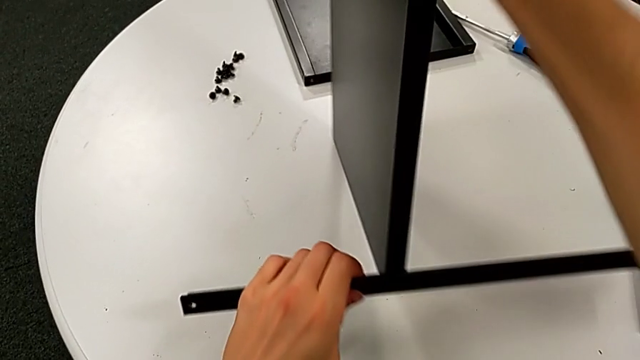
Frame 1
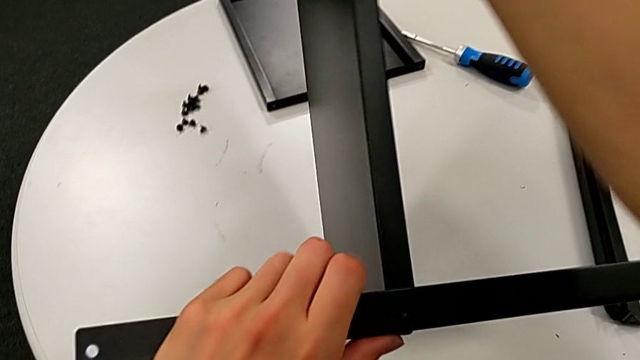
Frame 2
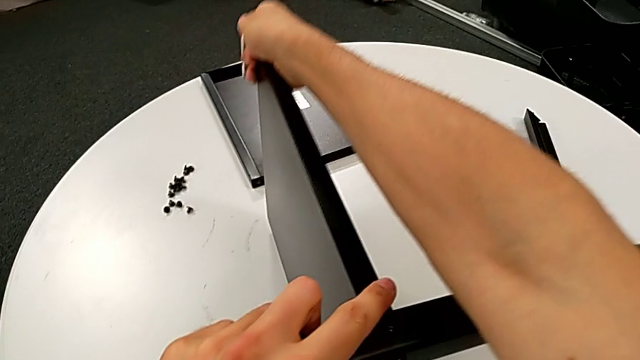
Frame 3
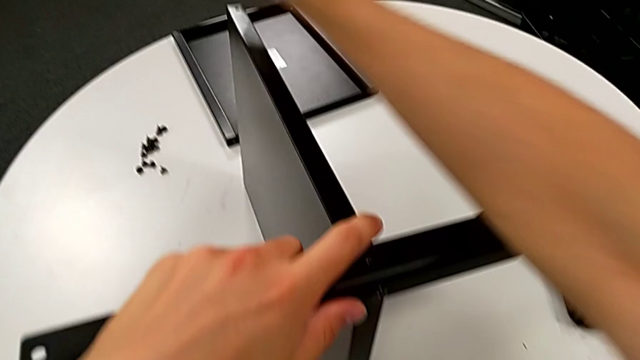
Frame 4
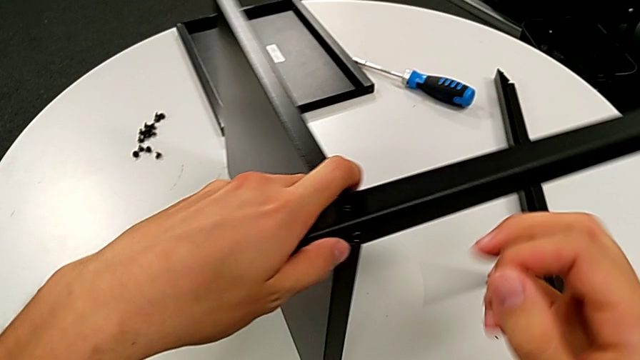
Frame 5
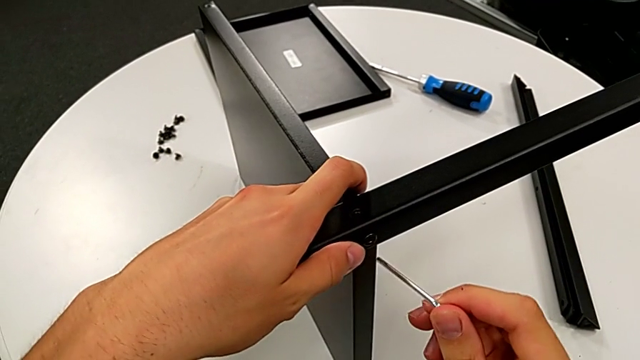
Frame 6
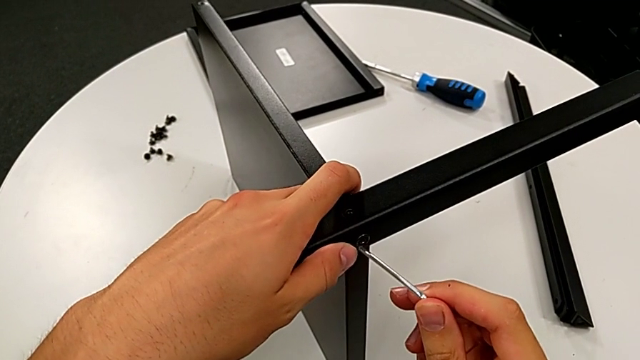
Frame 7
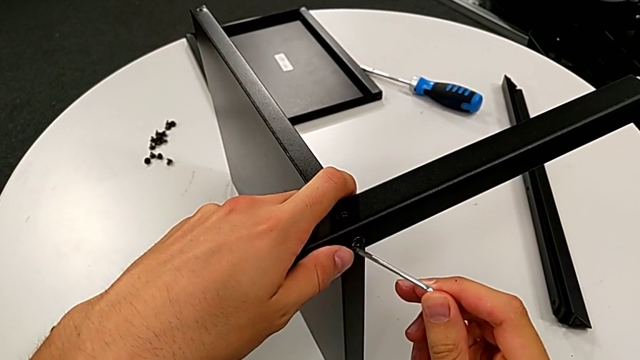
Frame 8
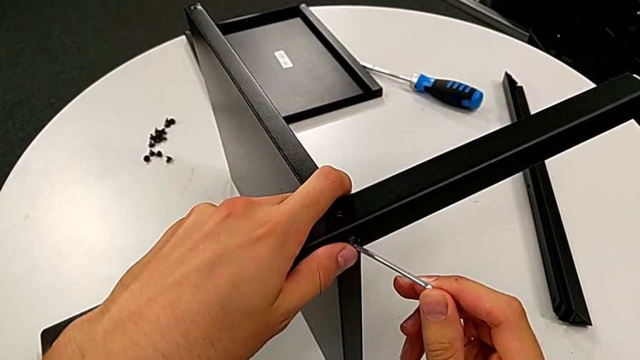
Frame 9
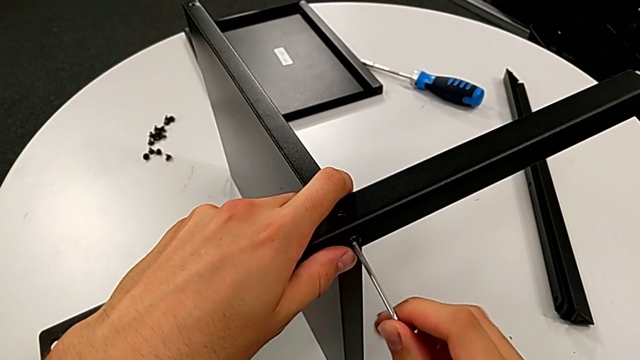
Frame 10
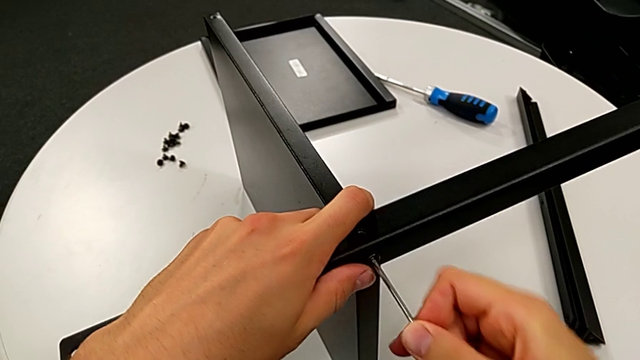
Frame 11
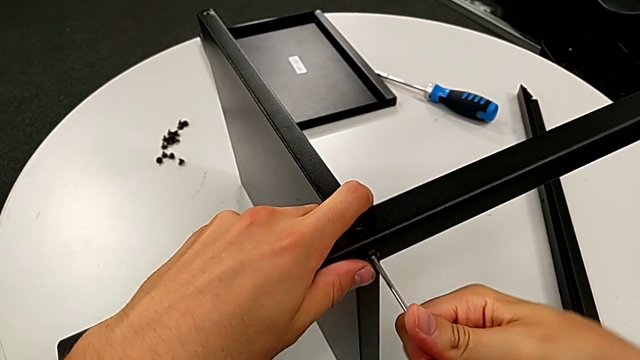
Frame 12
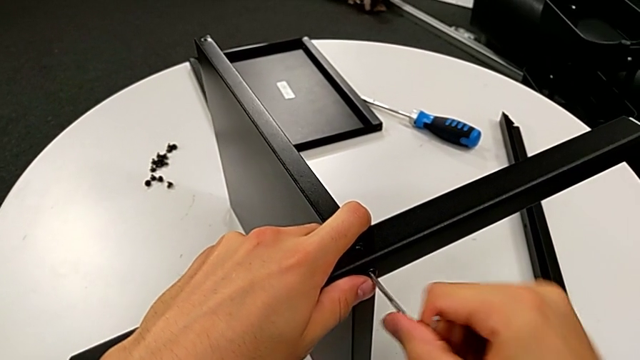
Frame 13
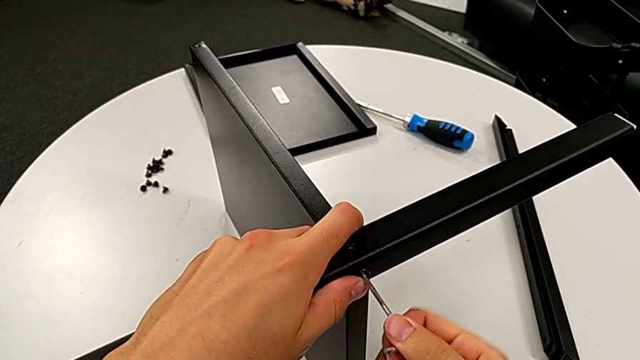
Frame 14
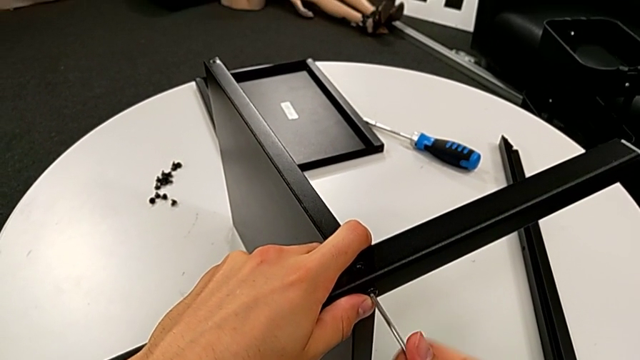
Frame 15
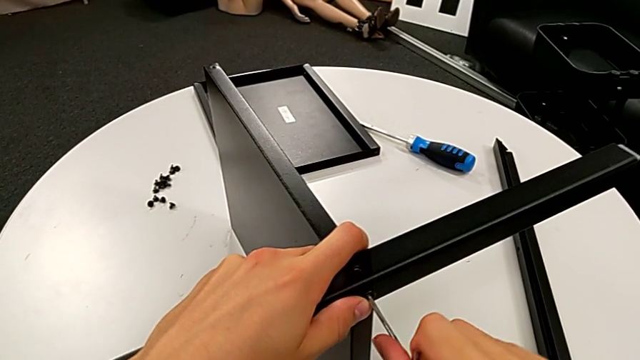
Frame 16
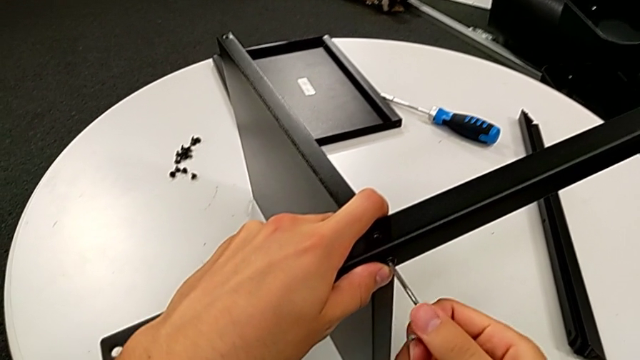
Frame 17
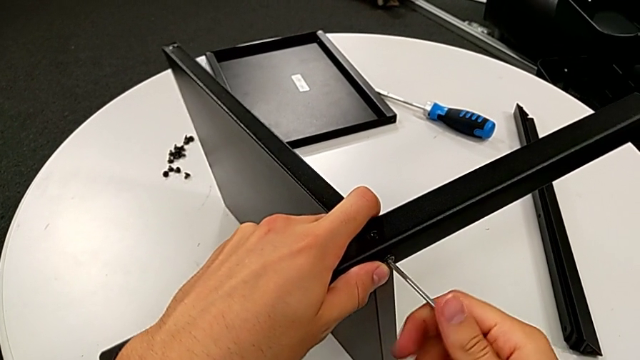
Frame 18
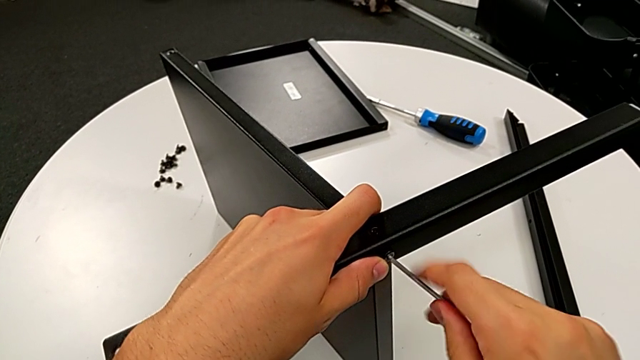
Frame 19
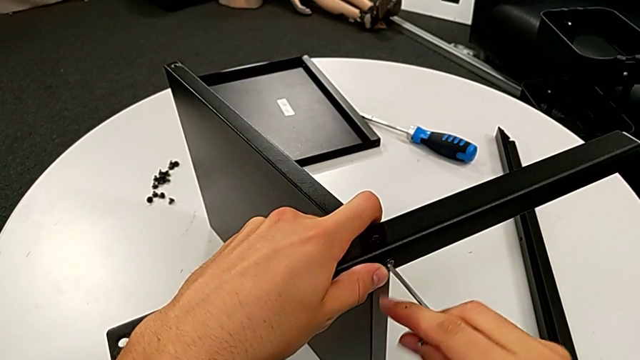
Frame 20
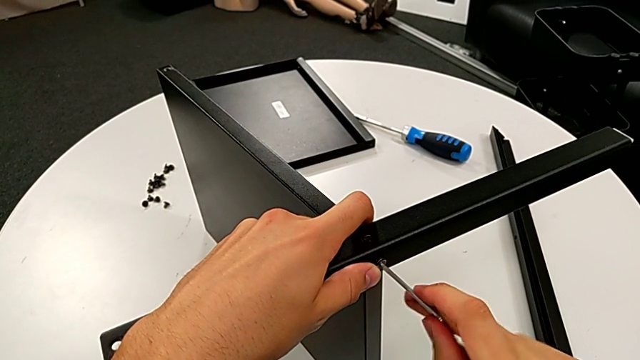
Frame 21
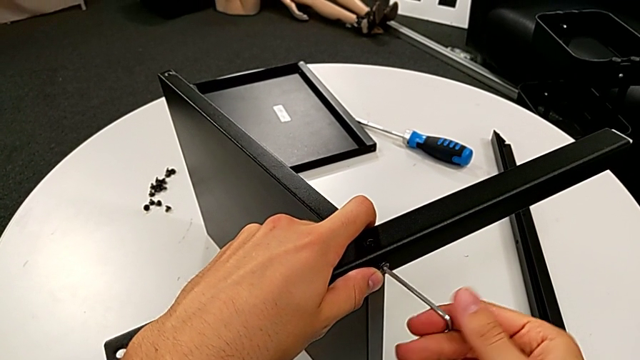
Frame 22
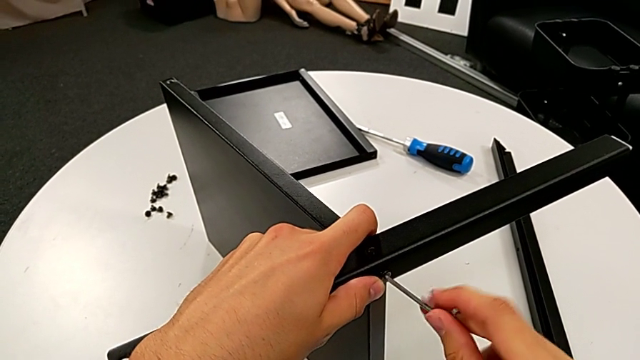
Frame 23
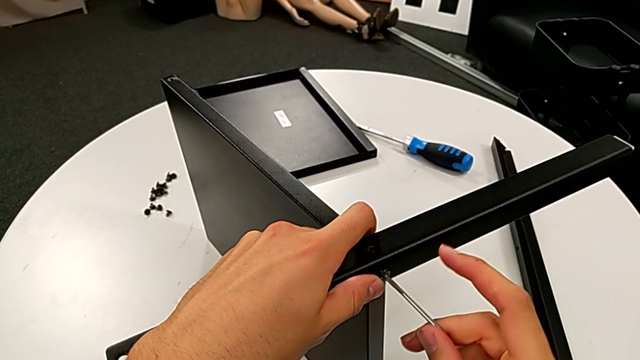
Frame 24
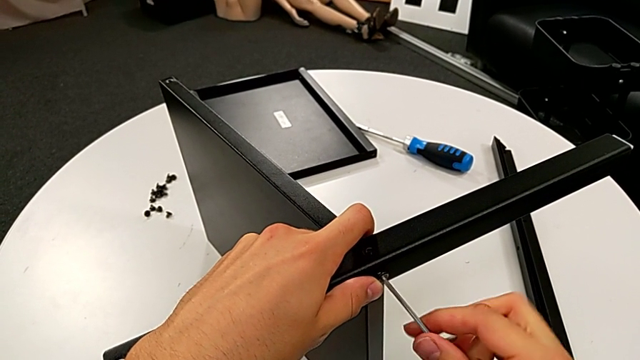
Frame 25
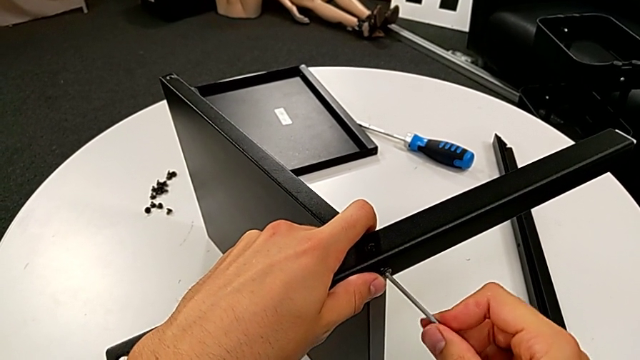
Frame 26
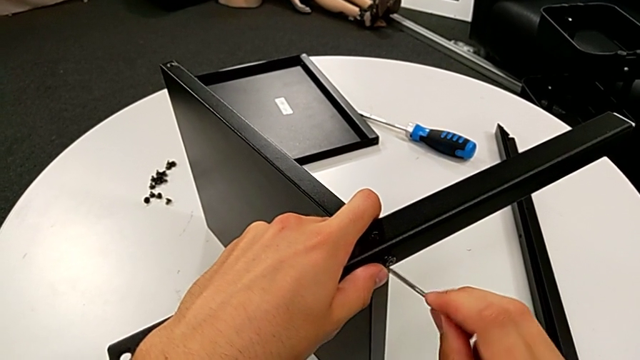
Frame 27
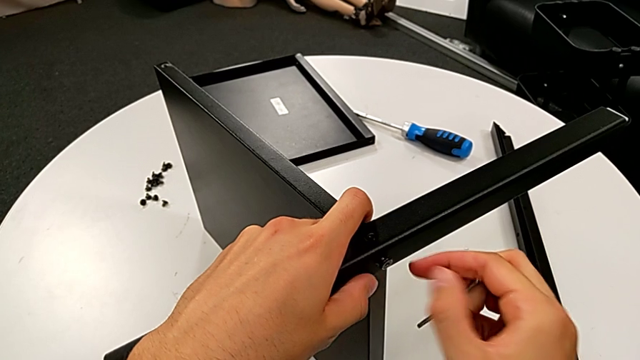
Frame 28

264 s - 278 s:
The camera wearer is disassembling the fourth leg. They rotate the nightstand, insert the Allen wrench, unscrew the hex socket head and withdraw the Allen wrench.

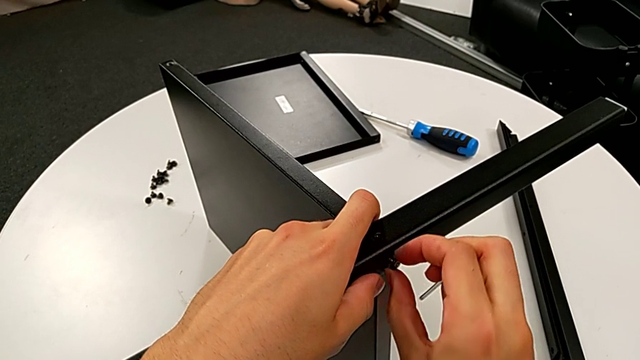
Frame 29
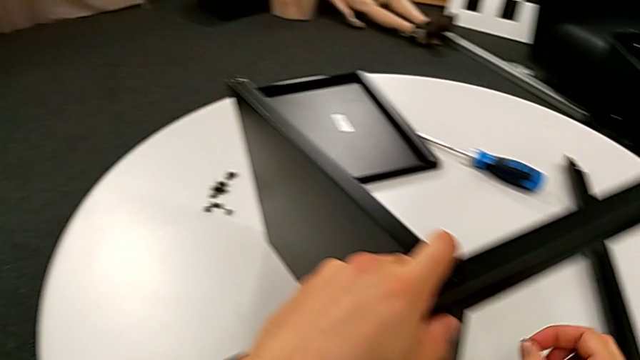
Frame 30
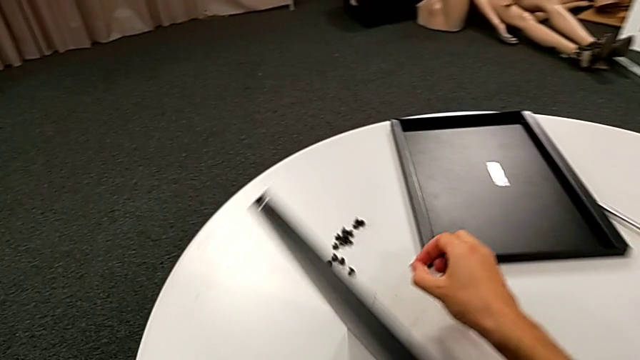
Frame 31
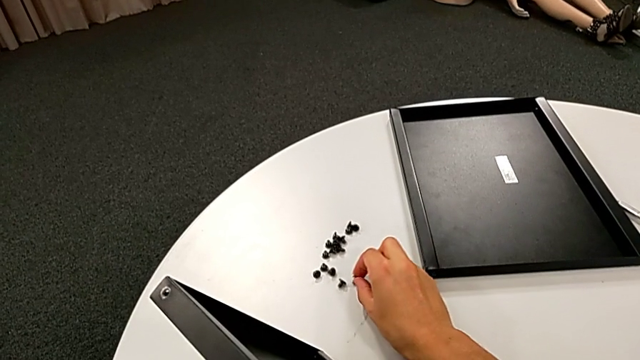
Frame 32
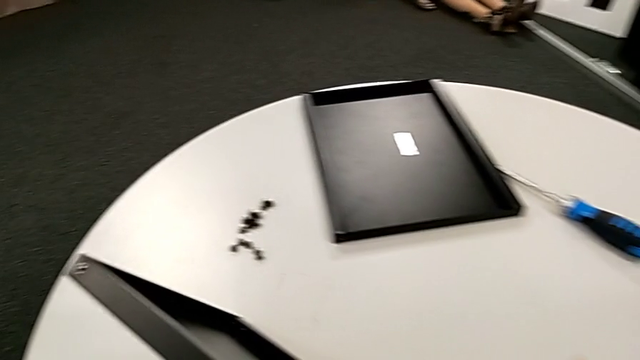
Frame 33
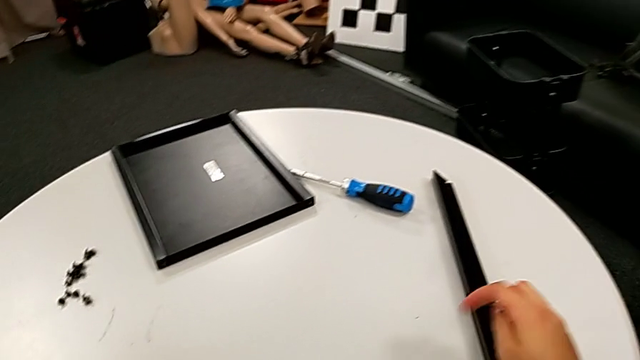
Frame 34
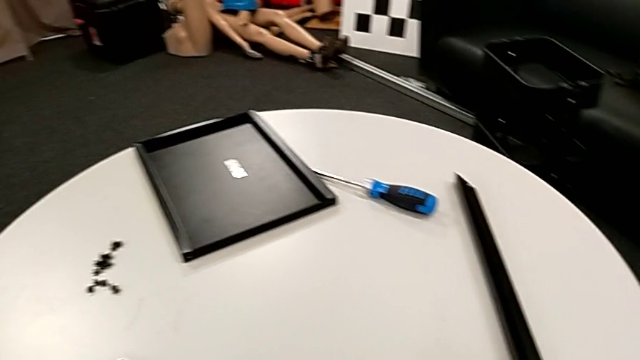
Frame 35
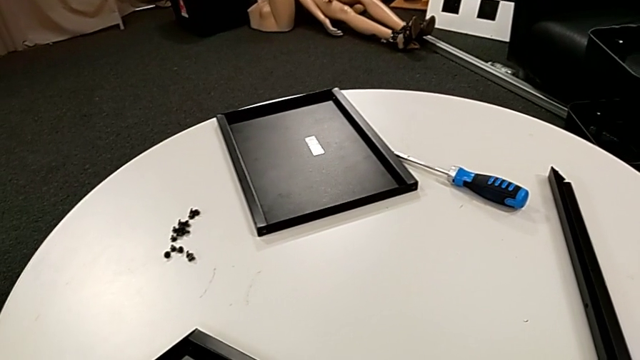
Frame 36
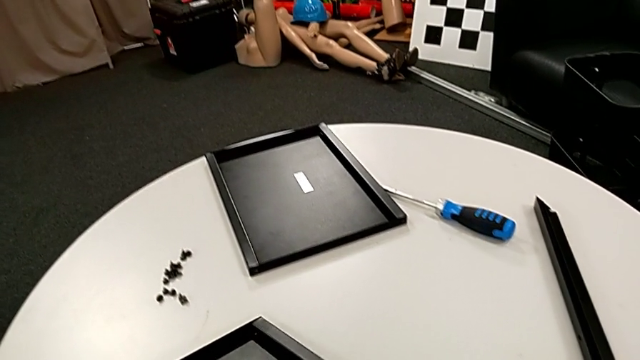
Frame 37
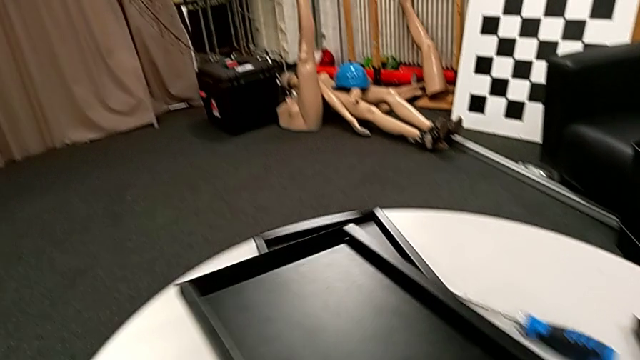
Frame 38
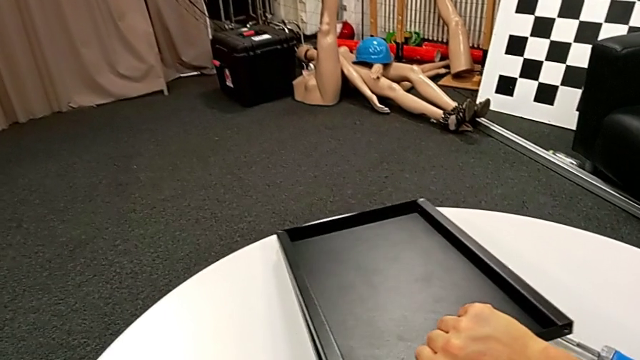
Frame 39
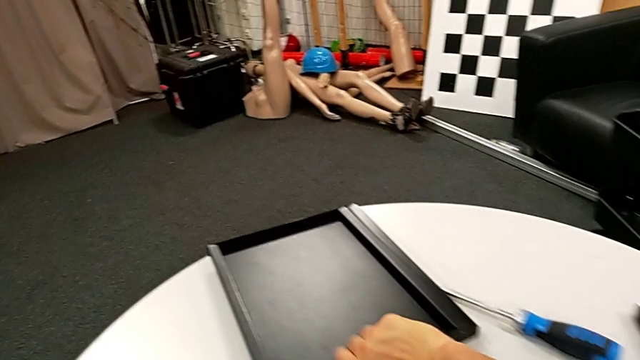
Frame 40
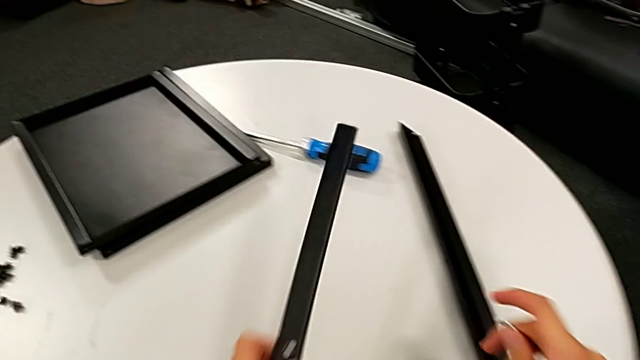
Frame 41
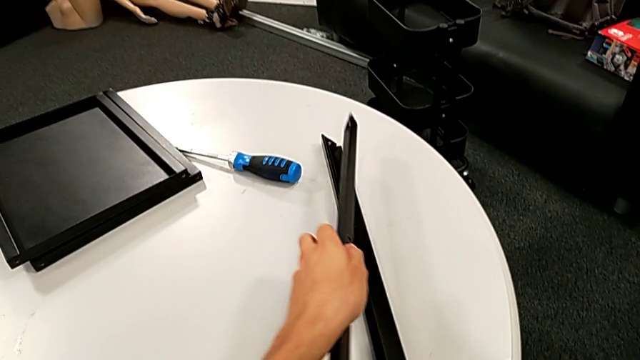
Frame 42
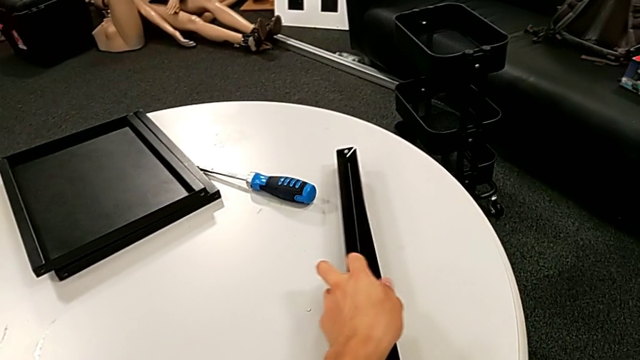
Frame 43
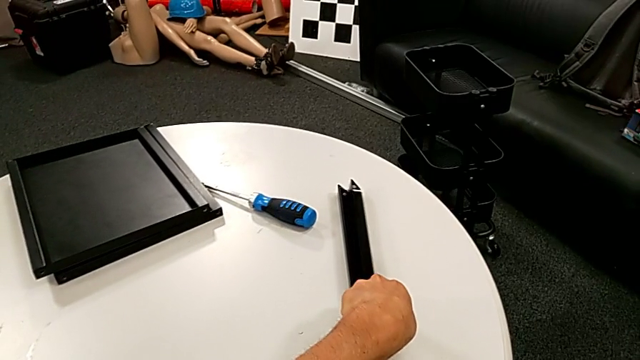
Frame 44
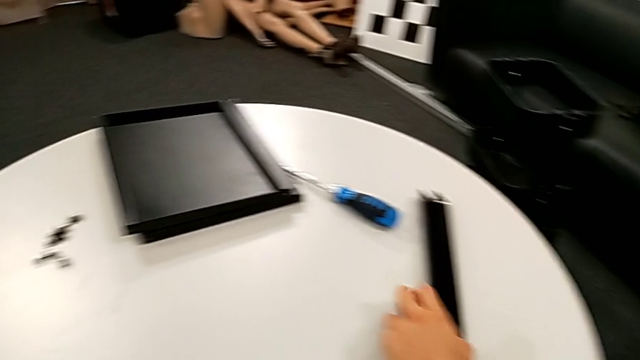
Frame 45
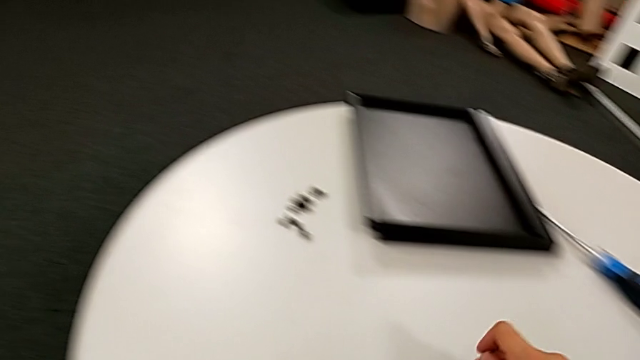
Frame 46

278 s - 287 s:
The camera wearer is disassembling the fourth leg. They disassemble the hex socket head, place it, disassemble the middle nightstand, place the bottom tray, place the fourth leg and place the hex socket head.
